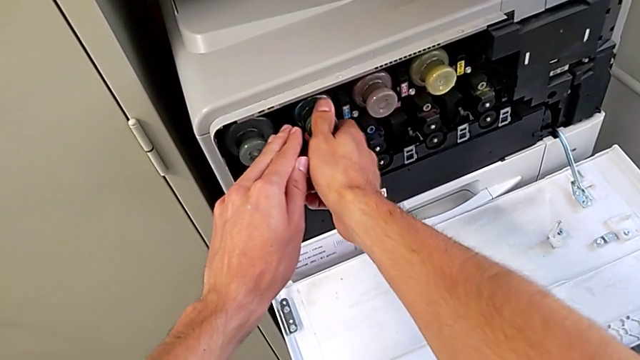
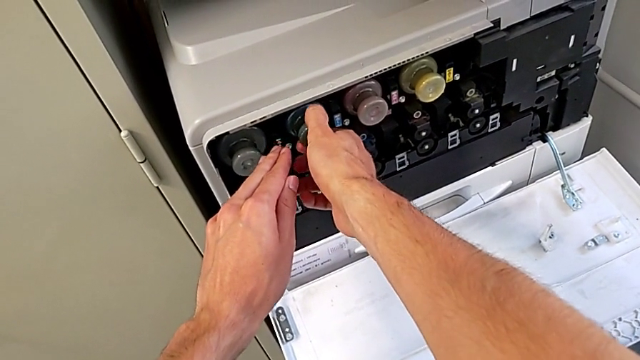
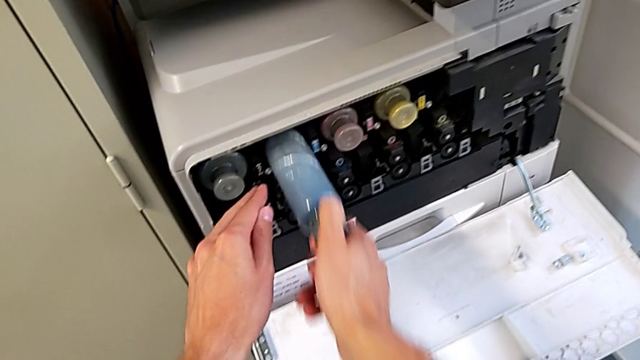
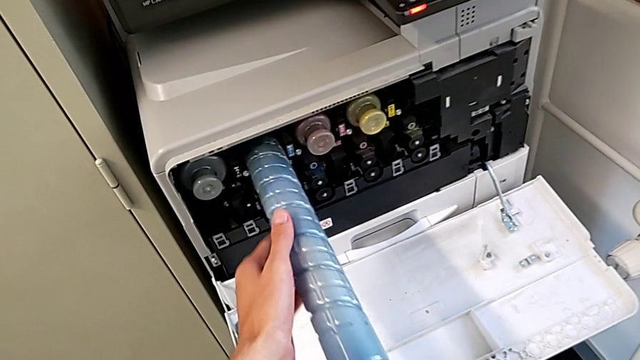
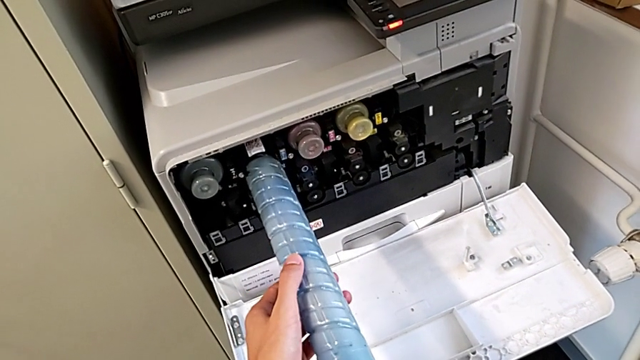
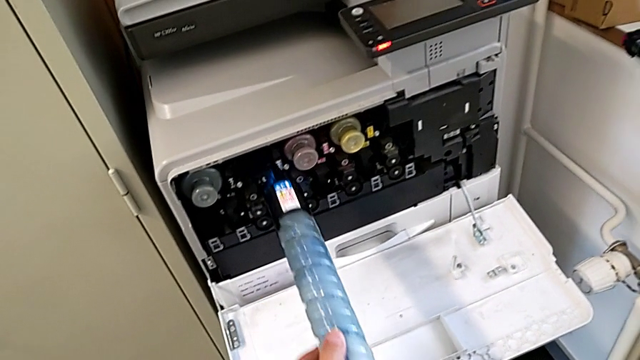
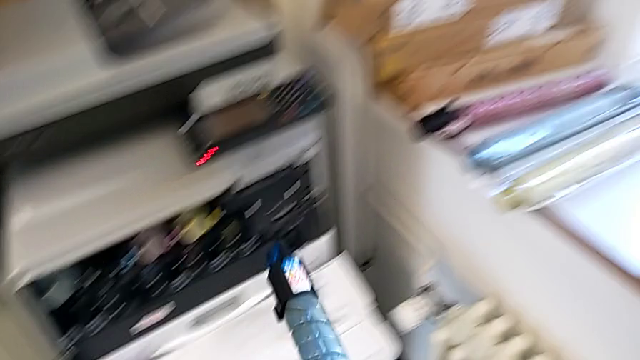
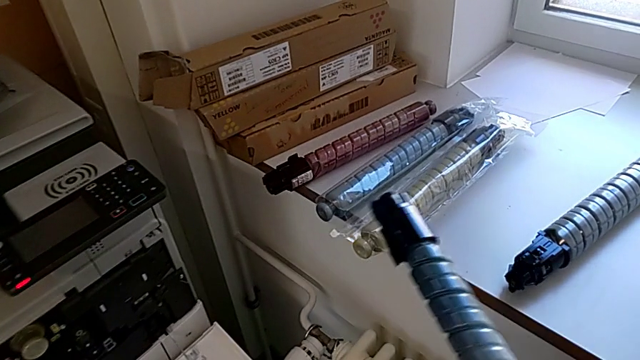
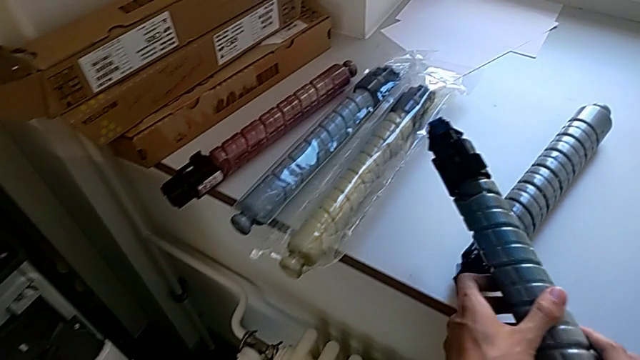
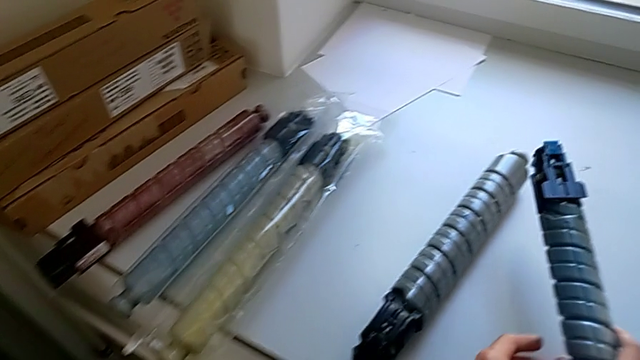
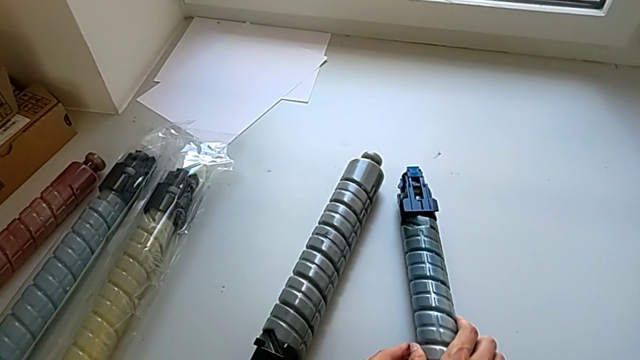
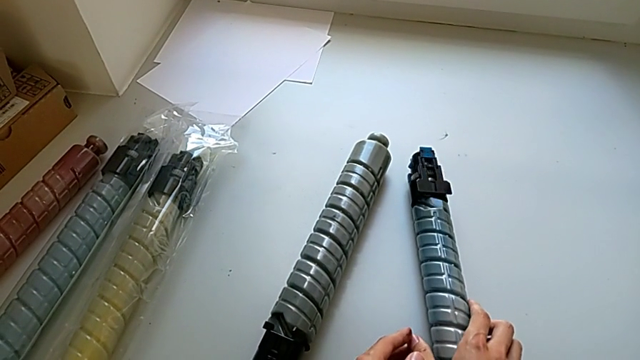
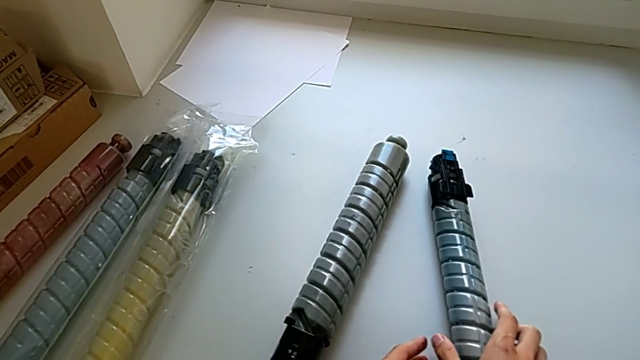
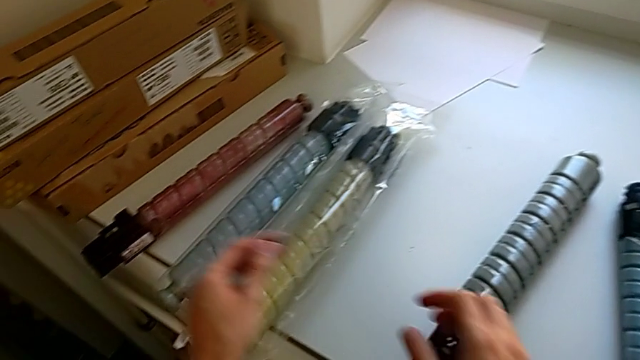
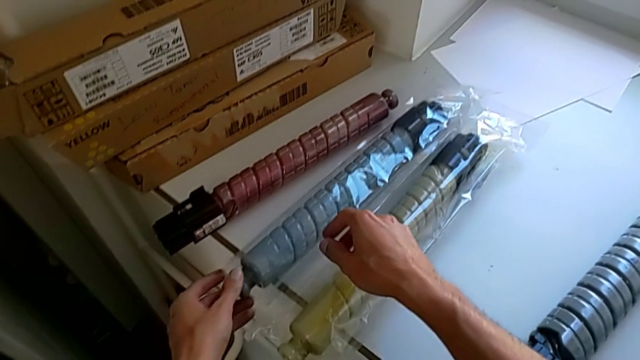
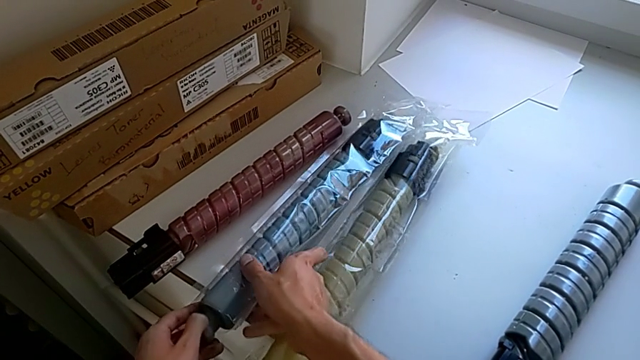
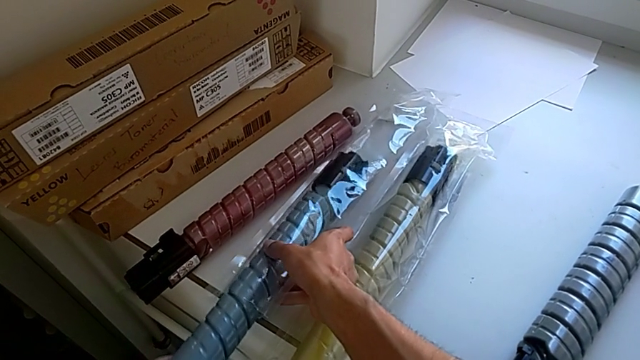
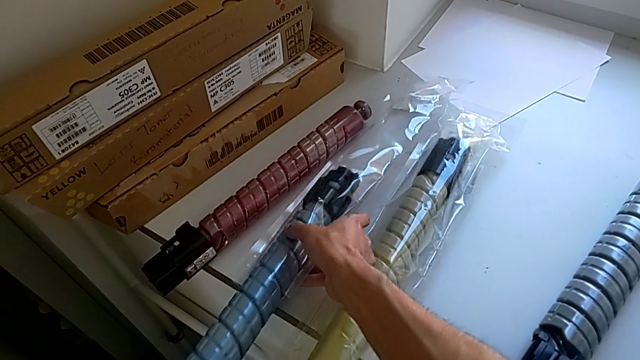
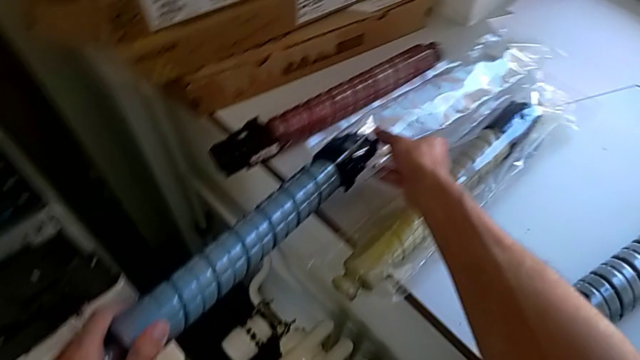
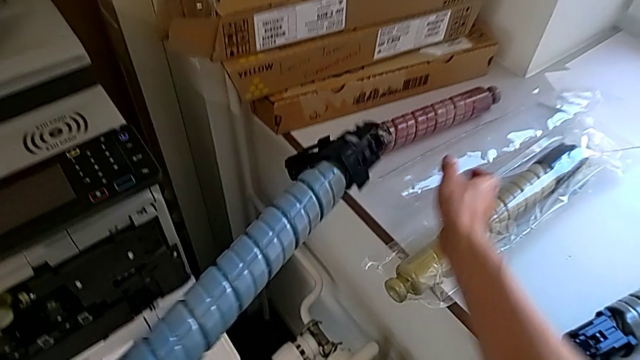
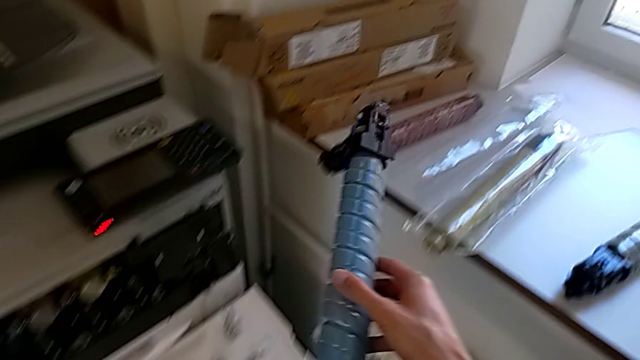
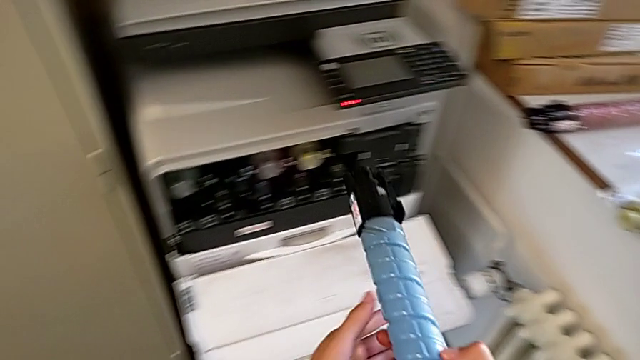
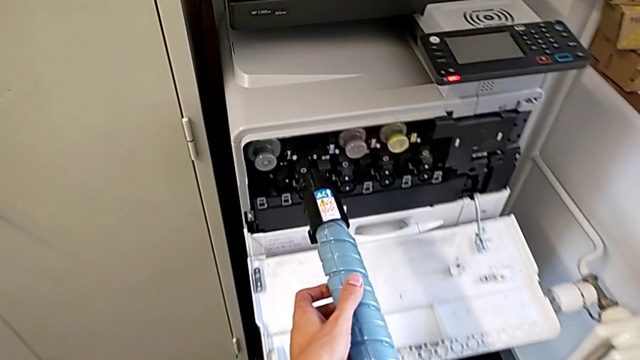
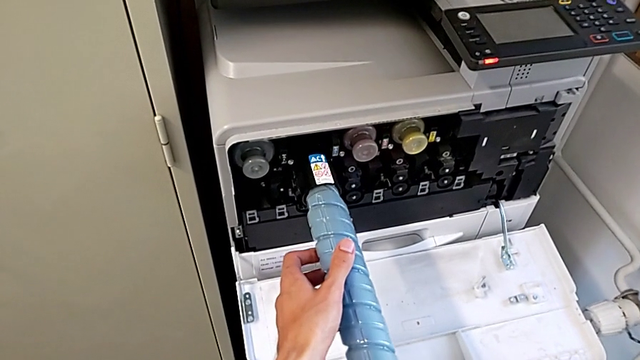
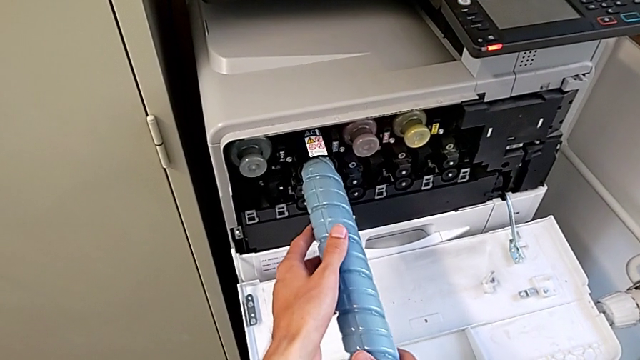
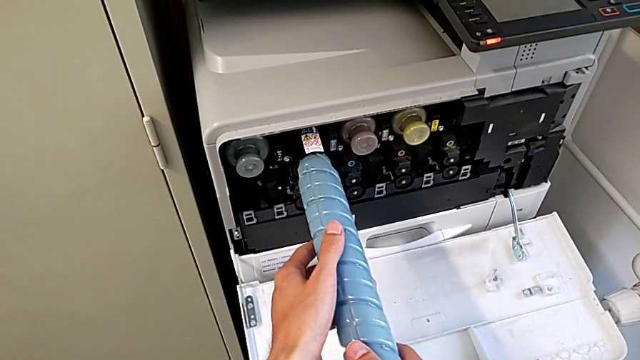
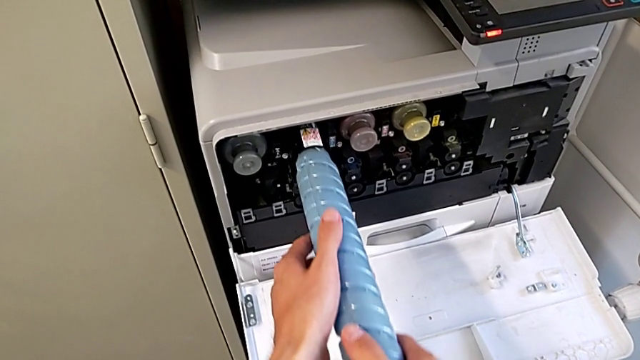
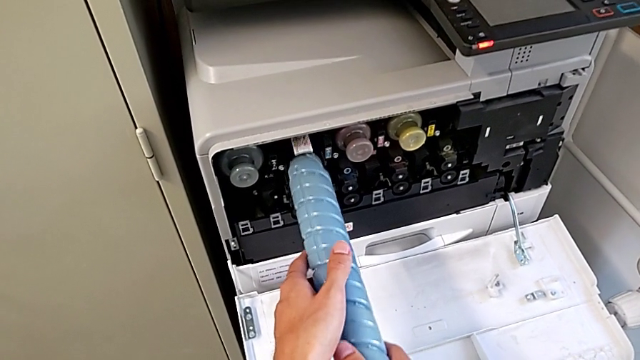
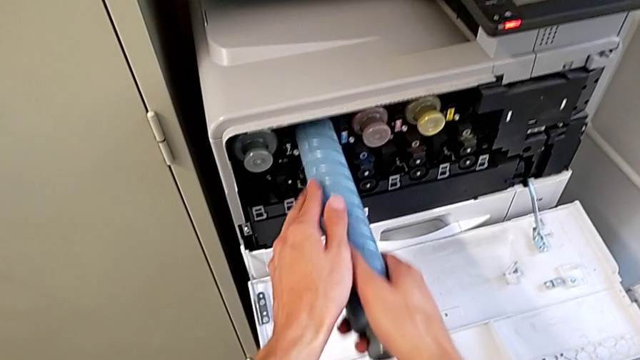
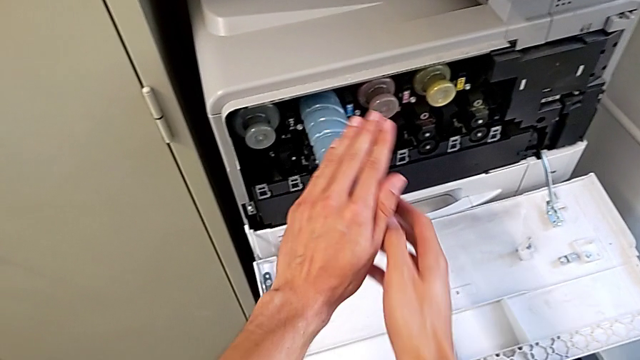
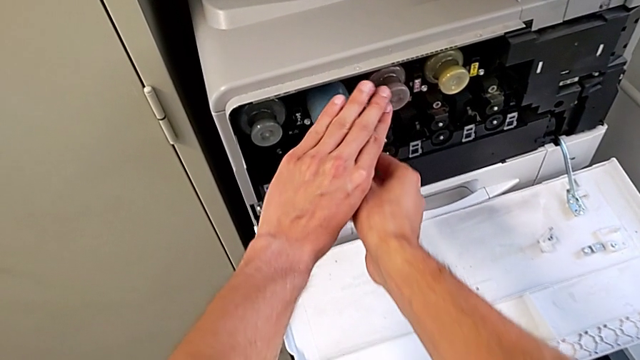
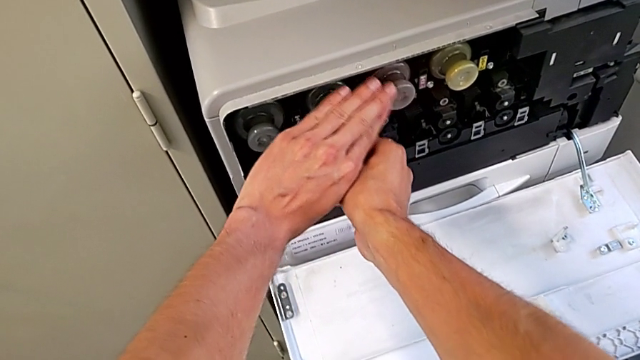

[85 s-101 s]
The camera wearer shifts the blue ink cartridge. They pull the blue ink cartridge, withdraw it, place it, grab it, withdraw it and insert it.

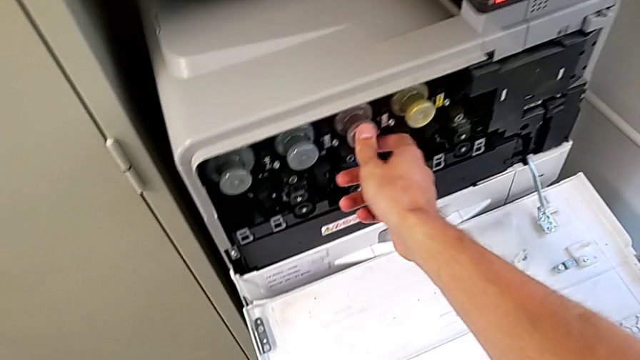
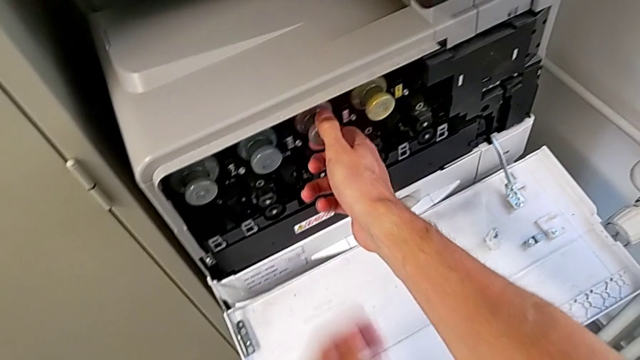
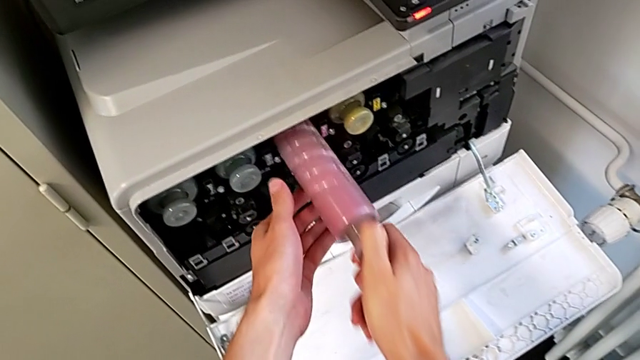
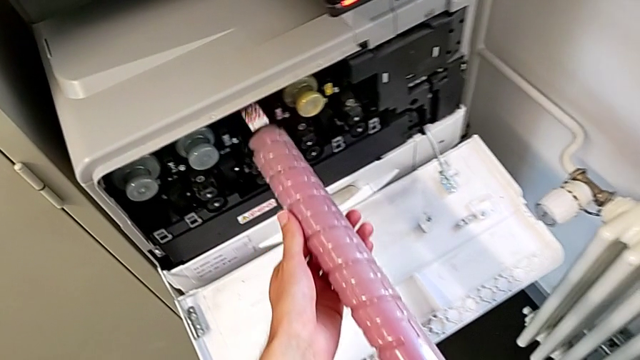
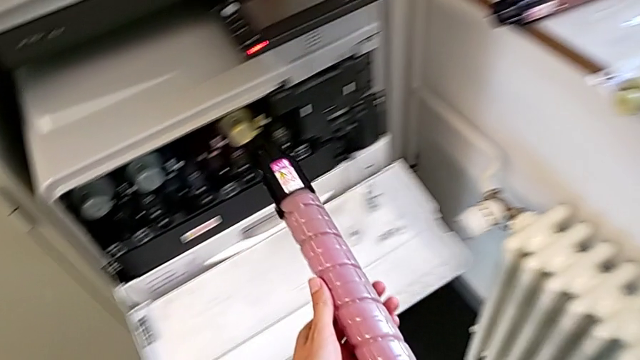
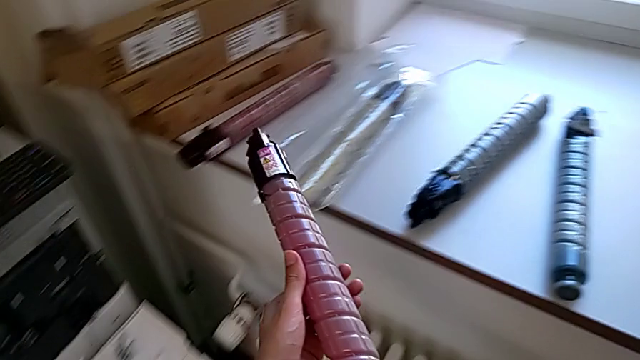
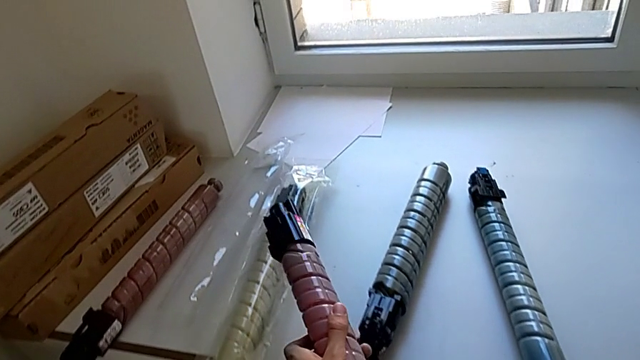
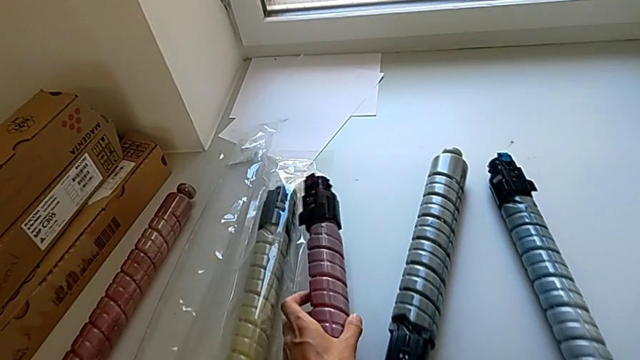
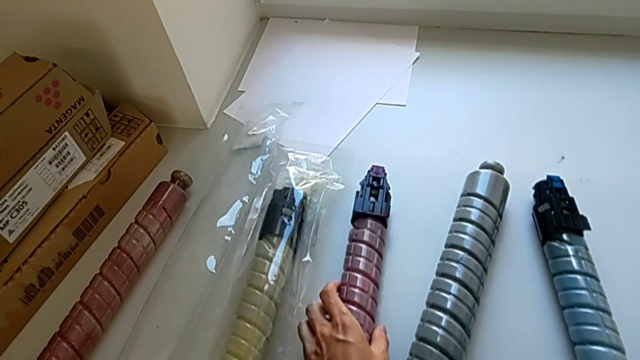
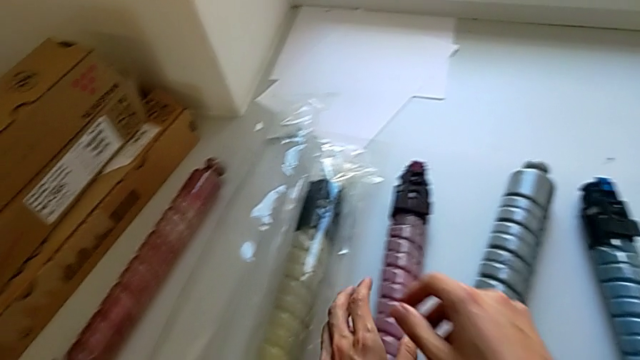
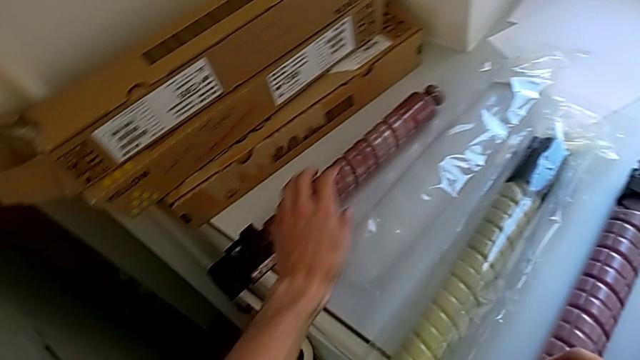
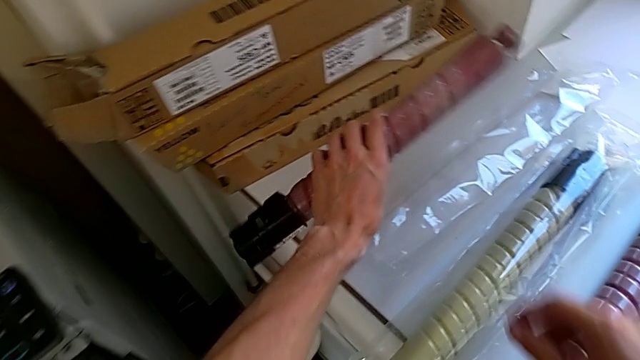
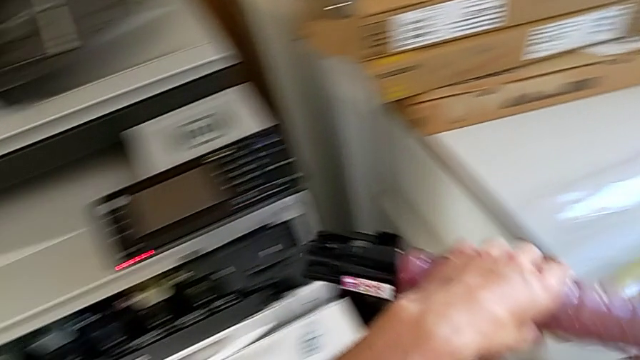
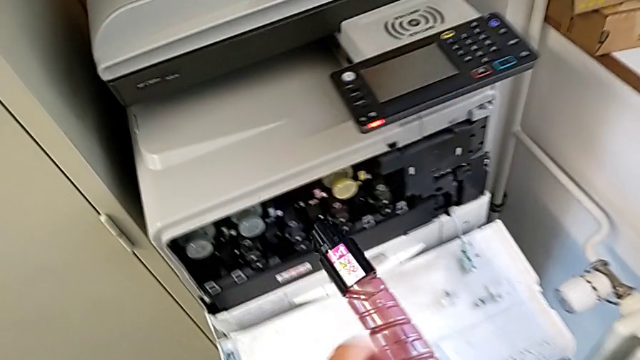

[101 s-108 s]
The camera wearer is shifting the magenta ink cartridge. They pull the magenta ink cartridge, place it and grab it.
